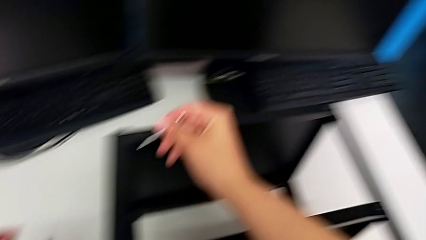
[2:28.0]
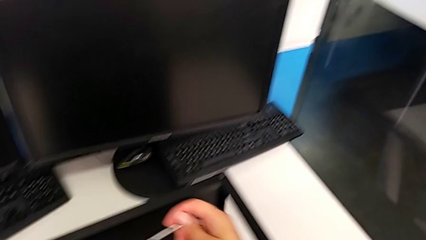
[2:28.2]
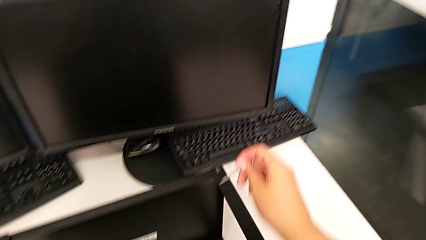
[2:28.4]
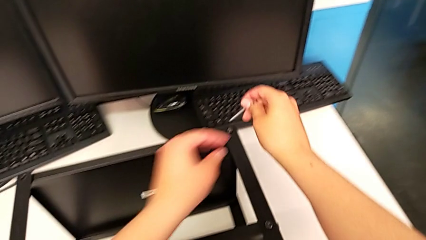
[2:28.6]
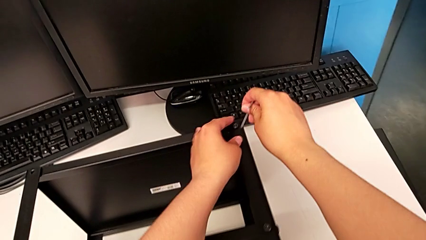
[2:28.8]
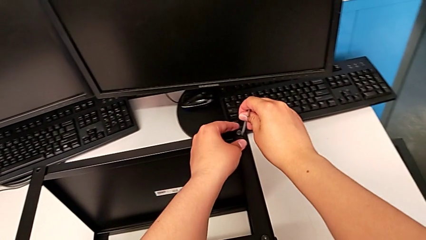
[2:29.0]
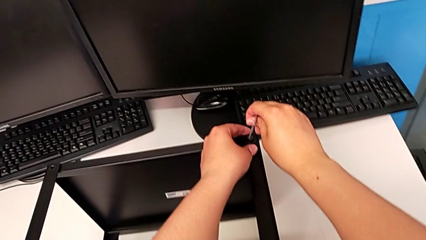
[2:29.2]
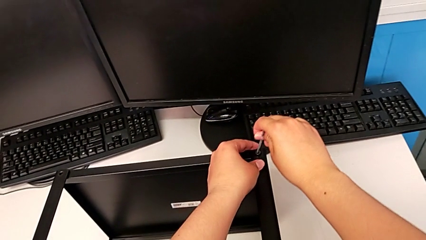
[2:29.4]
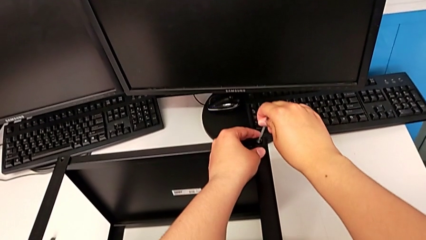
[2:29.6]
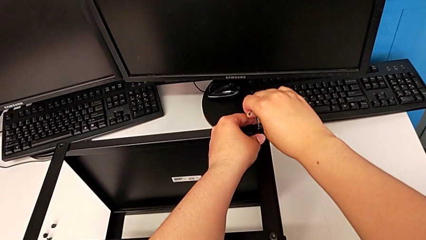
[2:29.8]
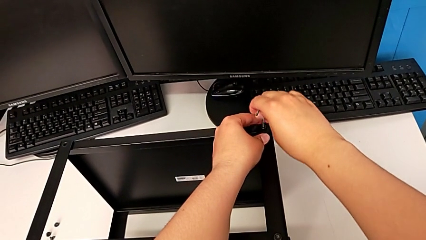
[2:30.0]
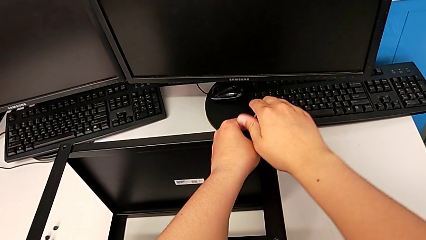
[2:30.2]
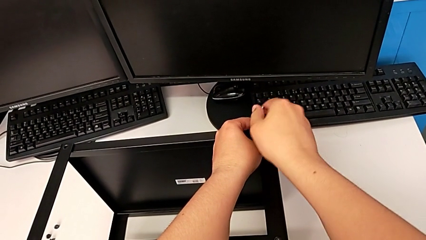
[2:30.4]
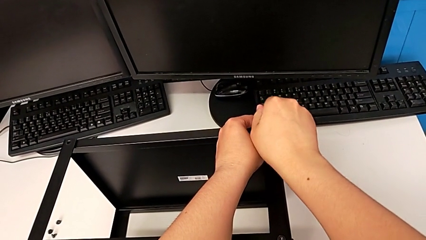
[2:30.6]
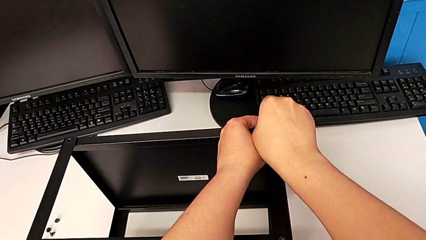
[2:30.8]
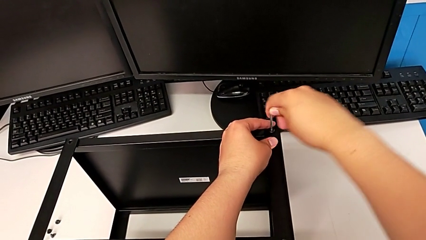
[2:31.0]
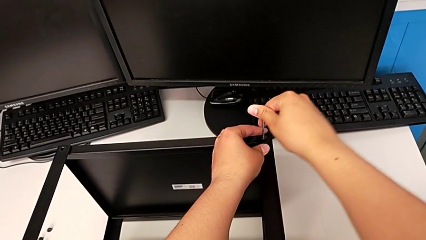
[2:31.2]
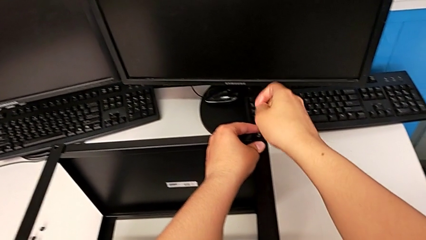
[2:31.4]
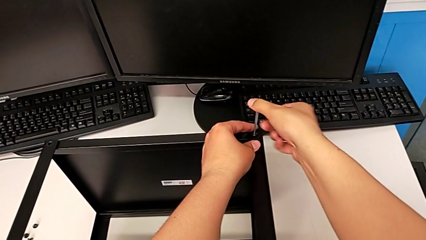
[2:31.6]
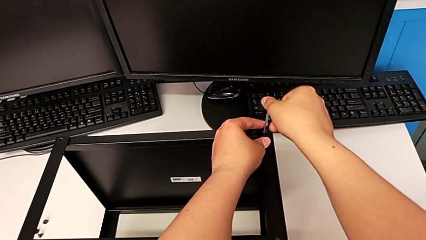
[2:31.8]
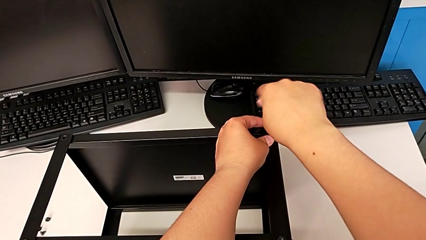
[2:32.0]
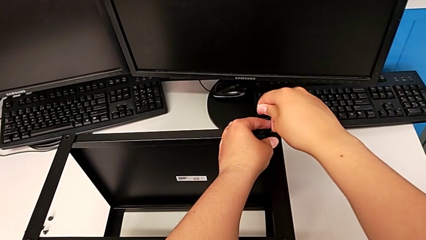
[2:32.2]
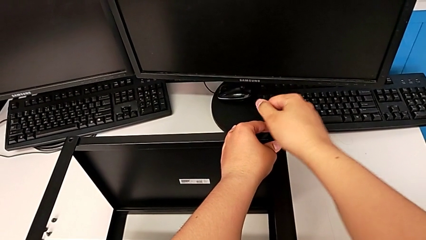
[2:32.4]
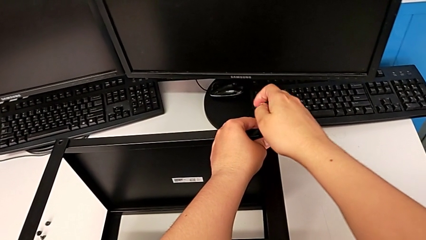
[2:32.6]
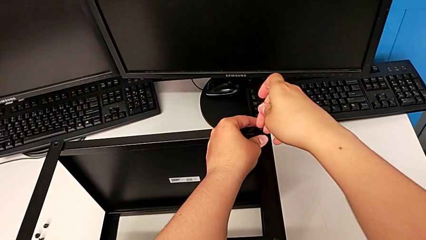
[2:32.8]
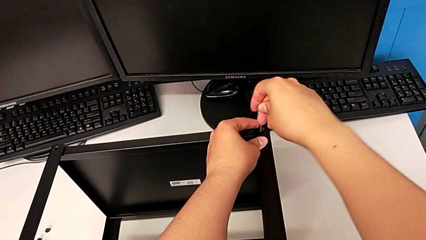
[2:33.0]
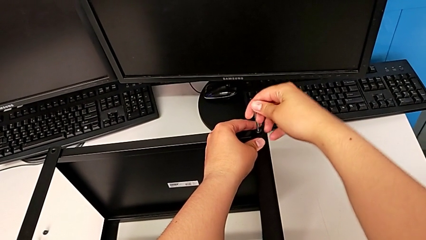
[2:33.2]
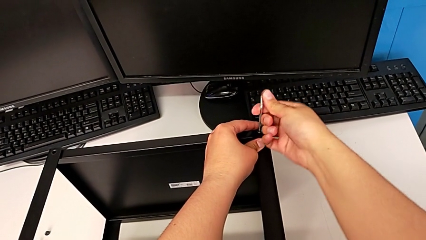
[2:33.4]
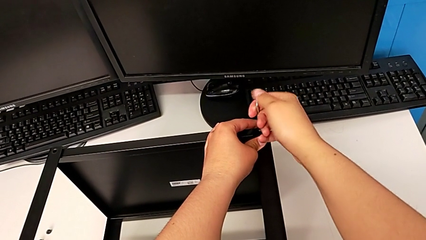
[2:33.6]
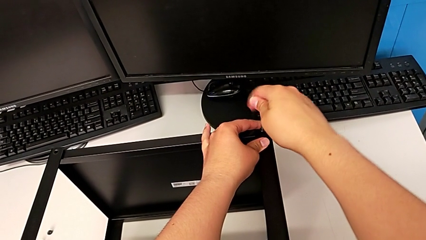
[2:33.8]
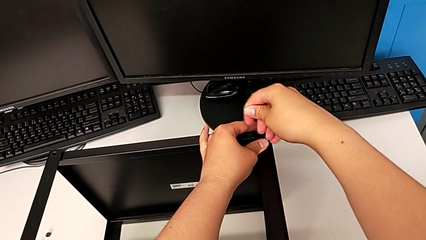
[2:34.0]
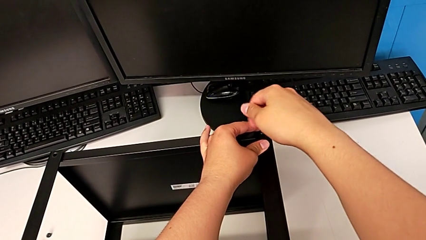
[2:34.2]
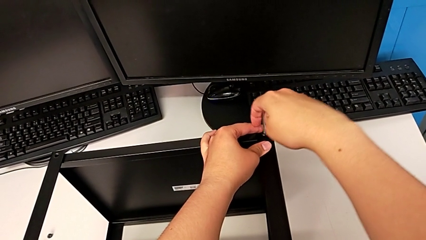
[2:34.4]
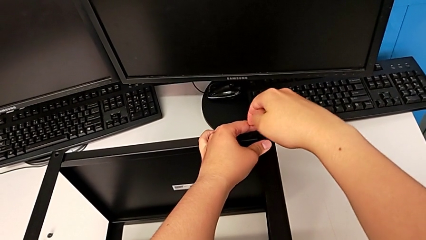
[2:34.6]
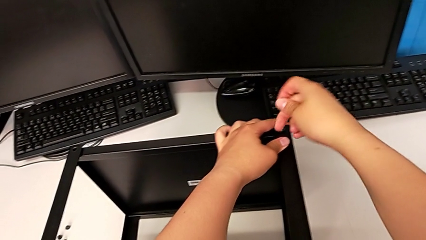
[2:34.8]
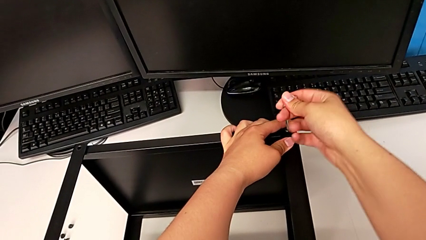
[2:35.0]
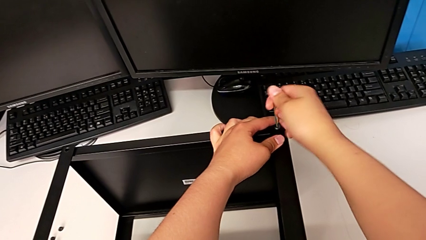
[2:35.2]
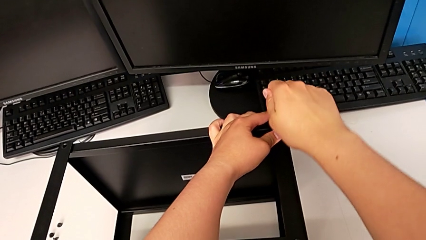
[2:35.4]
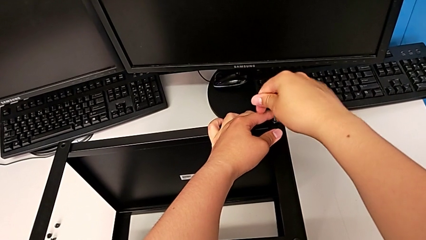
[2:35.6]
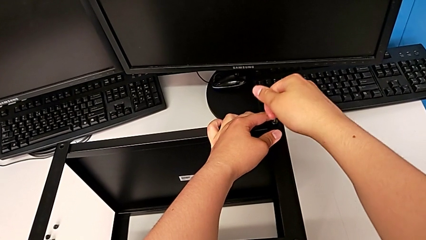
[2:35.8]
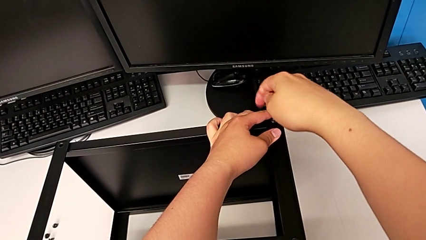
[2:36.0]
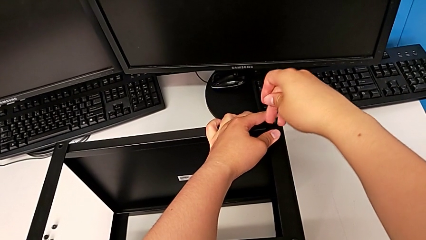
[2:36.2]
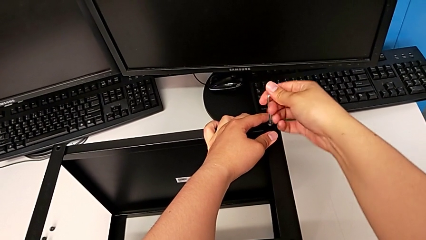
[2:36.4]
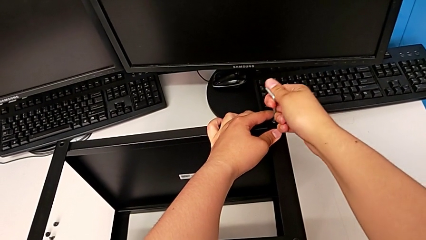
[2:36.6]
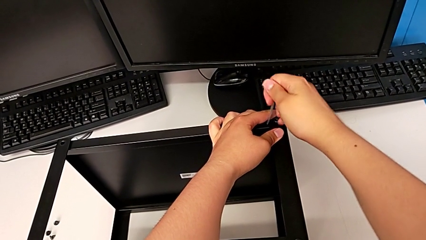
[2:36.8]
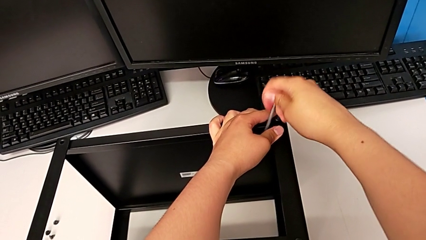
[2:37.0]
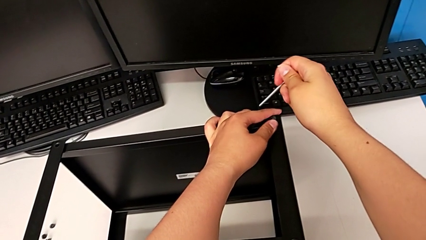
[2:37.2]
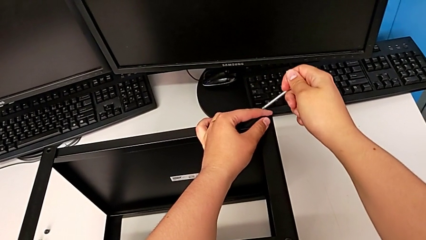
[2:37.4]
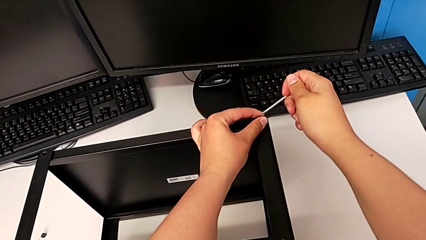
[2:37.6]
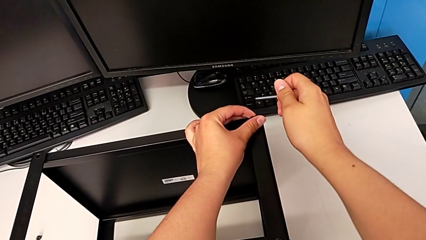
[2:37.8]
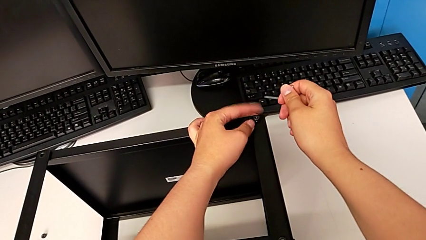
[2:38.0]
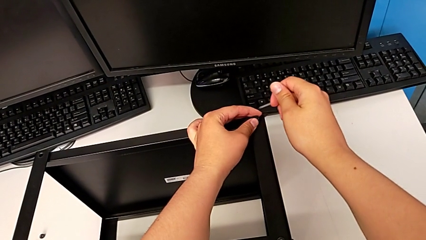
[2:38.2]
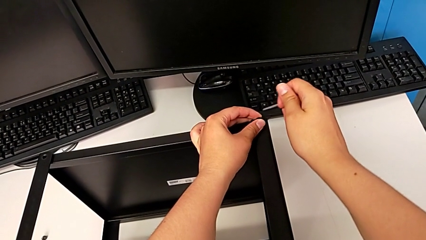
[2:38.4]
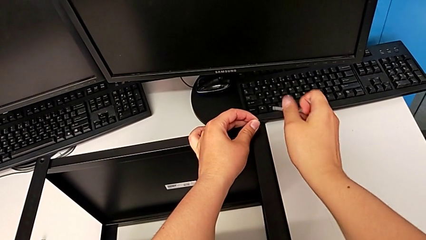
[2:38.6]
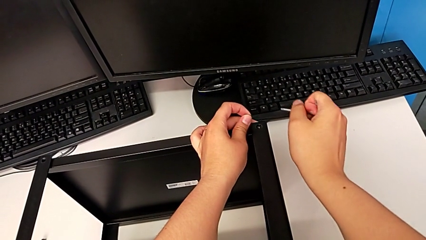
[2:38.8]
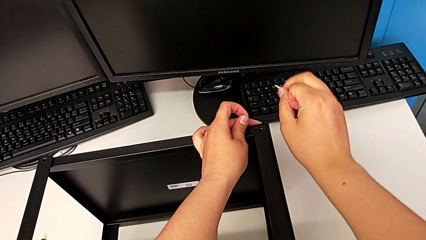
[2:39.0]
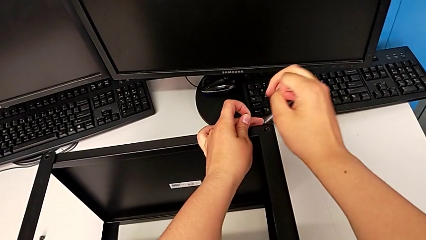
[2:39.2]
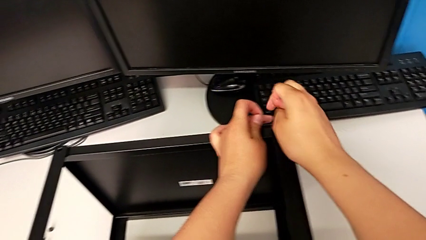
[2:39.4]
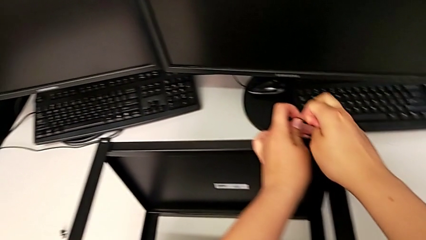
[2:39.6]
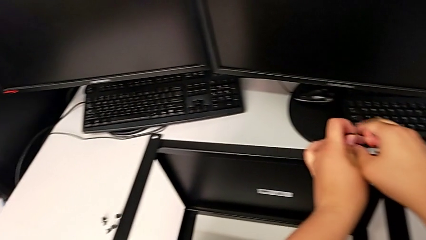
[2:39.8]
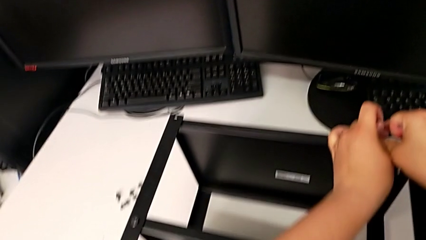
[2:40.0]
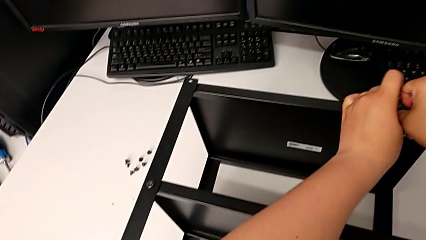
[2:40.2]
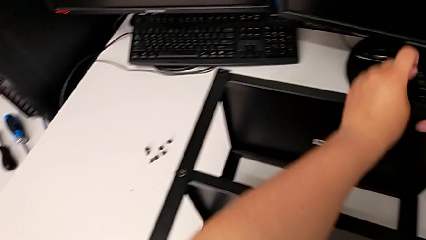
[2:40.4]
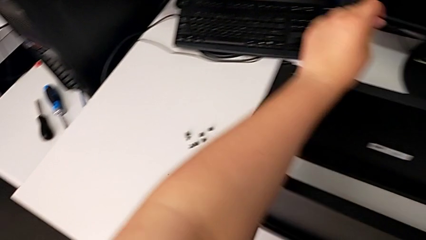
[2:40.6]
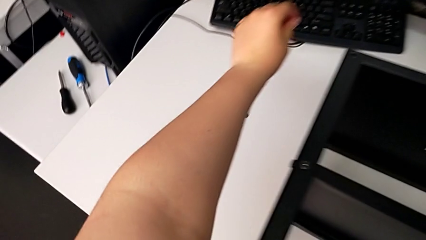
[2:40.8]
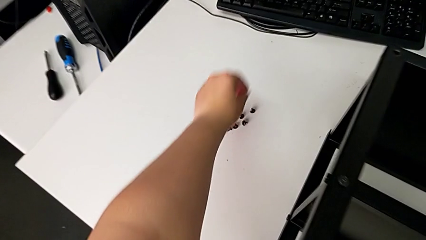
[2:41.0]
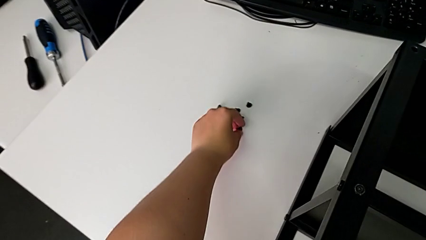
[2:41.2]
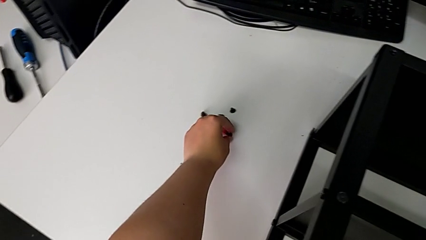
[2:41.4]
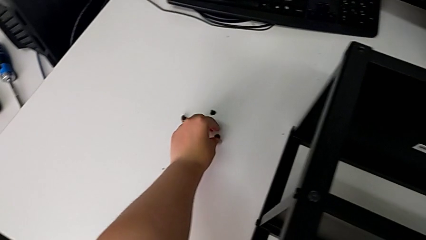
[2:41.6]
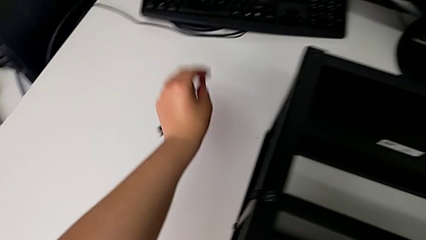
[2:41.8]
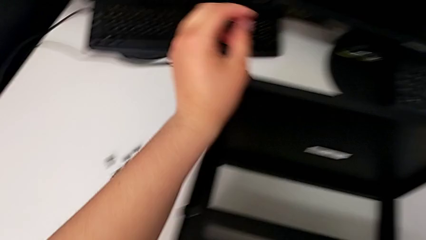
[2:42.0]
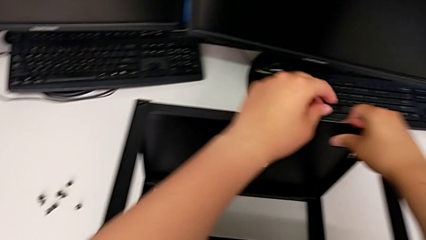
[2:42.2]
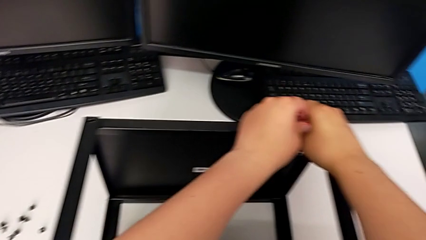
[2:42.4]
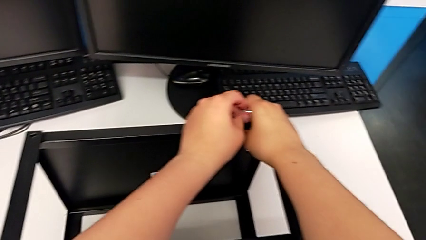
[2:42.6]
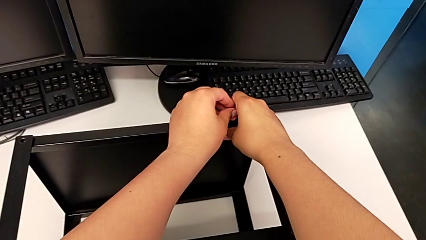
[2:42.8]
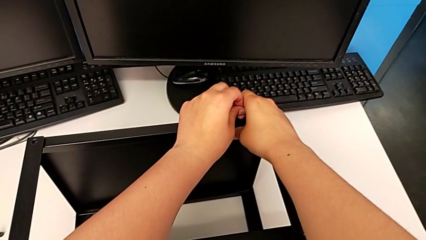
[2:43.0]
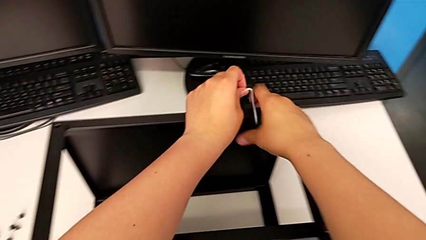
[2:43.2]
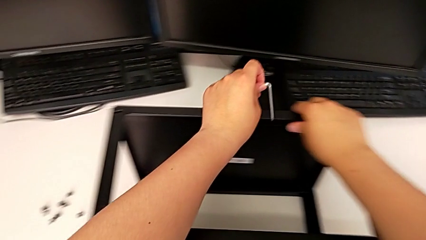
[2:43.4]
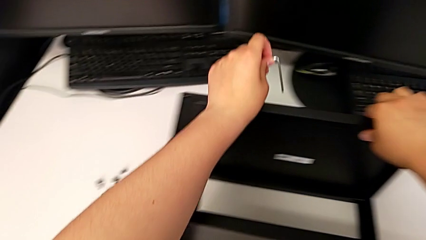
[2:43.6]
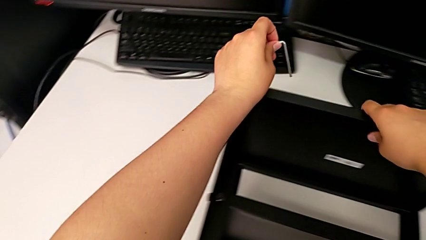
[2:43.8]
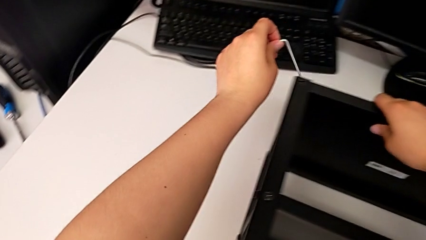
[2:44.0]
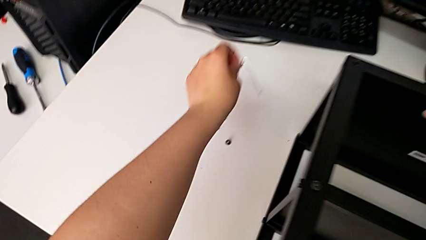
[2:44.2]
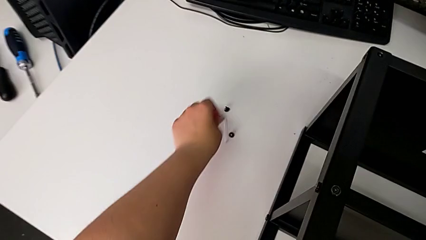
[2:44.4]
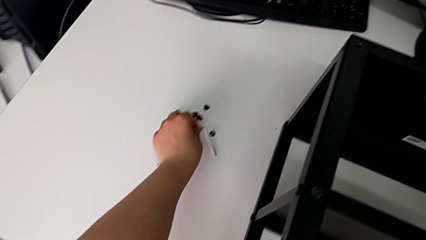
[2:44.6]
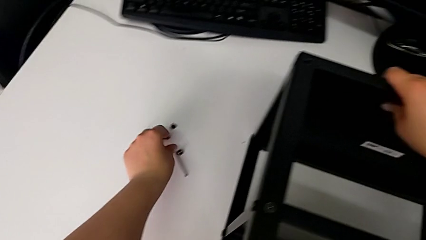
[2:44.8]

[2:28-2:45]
The camera wearer is disassembling the top shelf. They insert the Allen wrench, unscrew the hex socket head, withdraw the Allen wrench, unscrew the hex socket head, disassemble it, hold the nightstand, place the hex socket head, grab the Allen wrench and place it.
